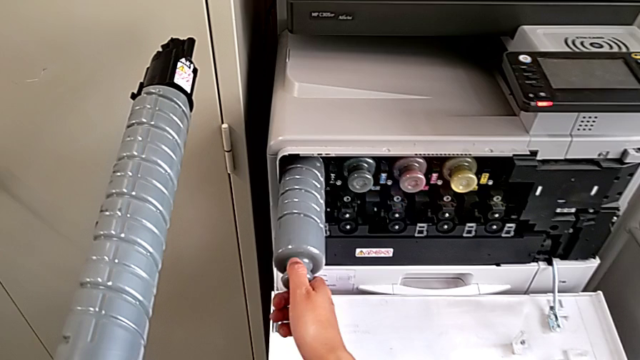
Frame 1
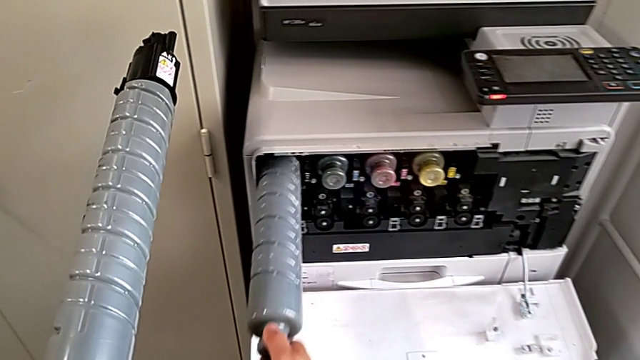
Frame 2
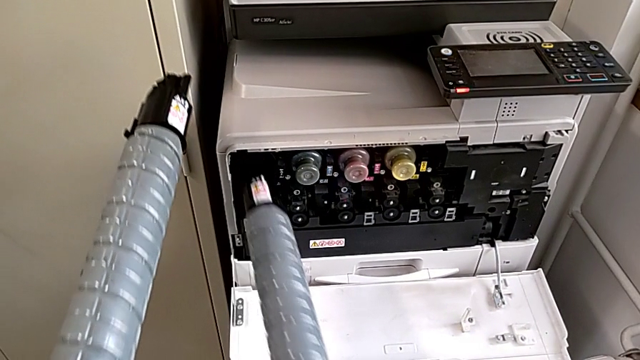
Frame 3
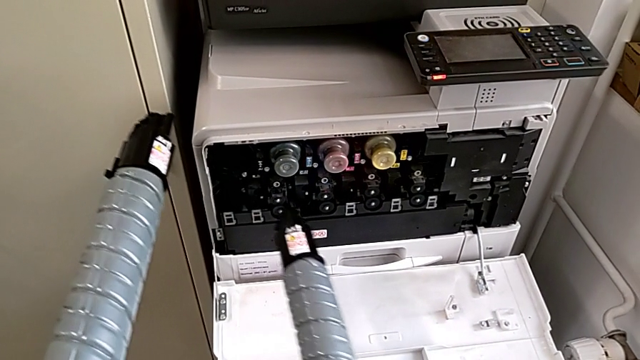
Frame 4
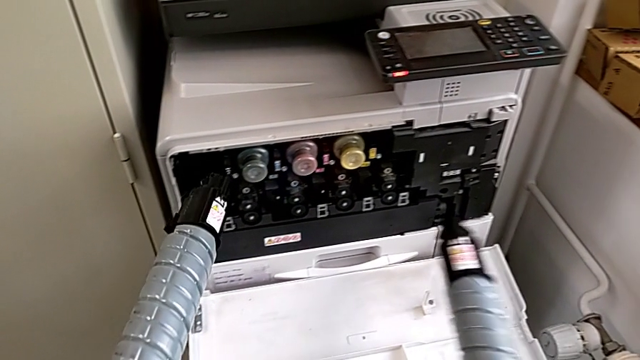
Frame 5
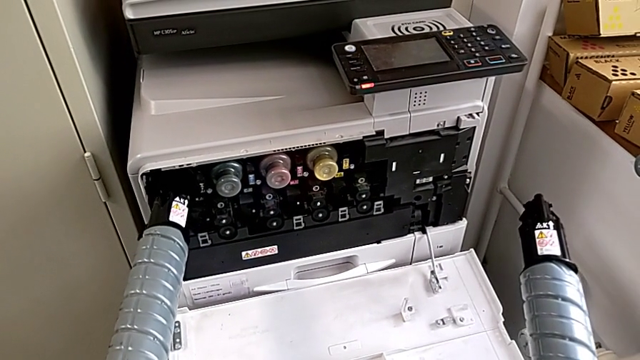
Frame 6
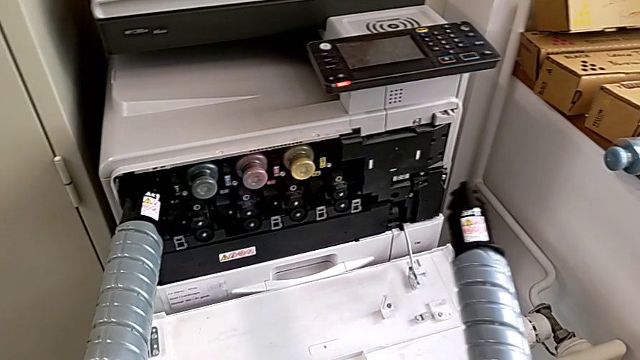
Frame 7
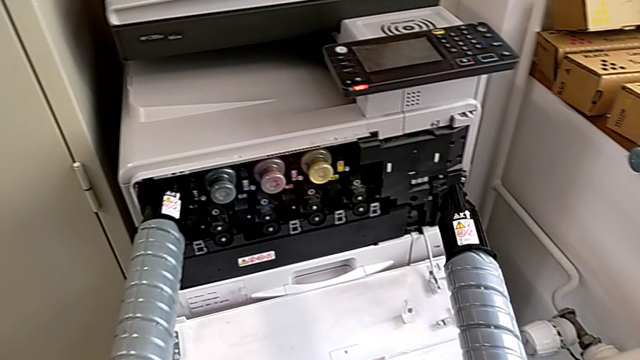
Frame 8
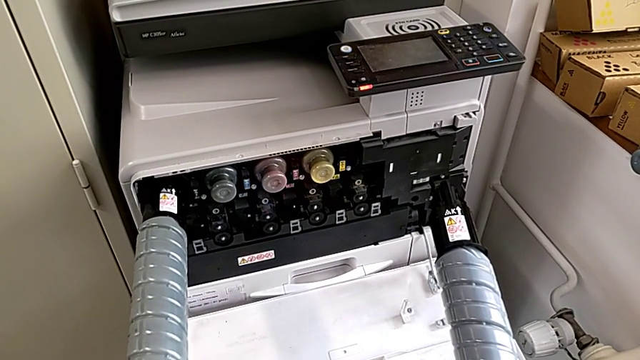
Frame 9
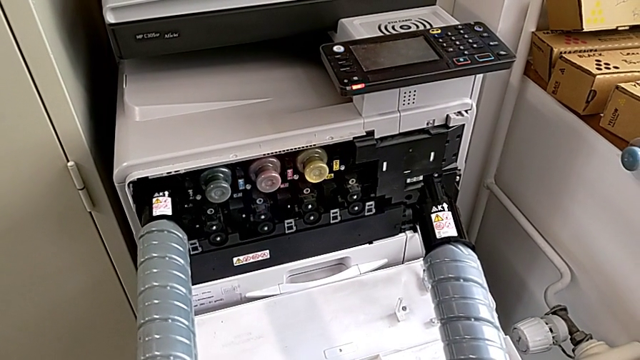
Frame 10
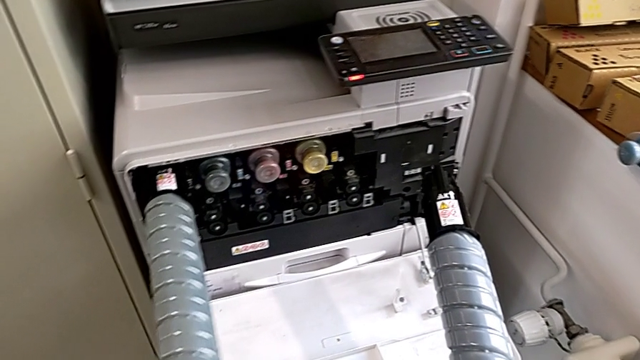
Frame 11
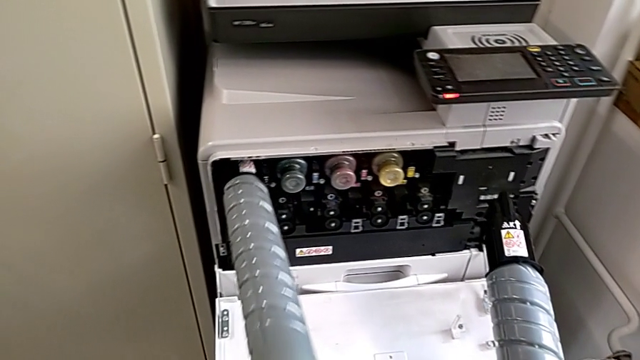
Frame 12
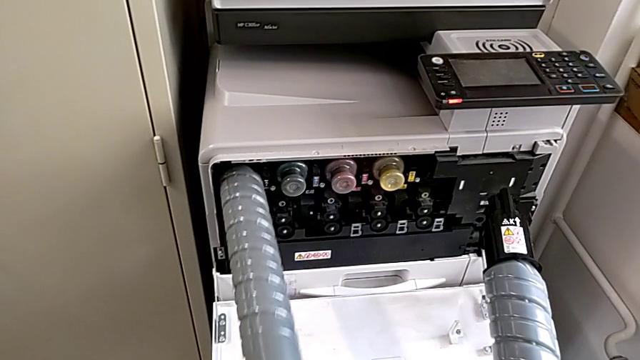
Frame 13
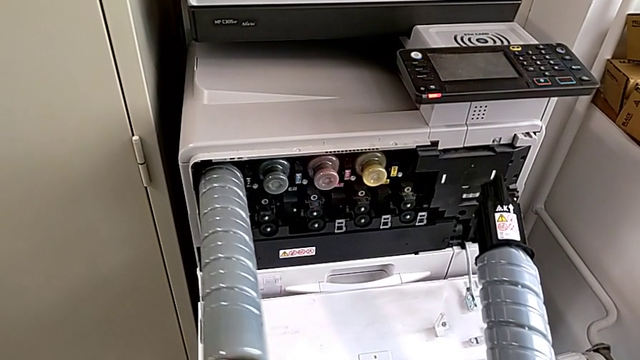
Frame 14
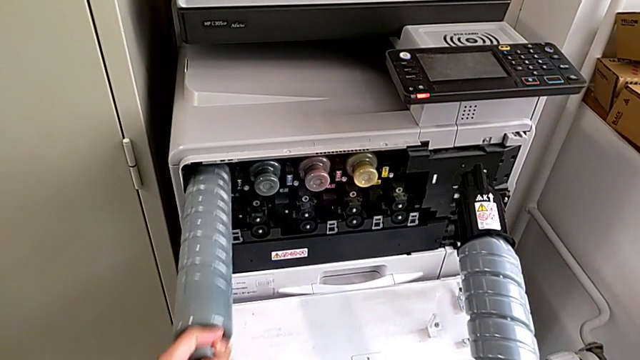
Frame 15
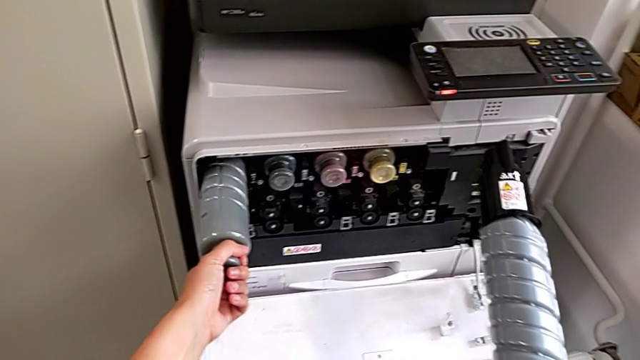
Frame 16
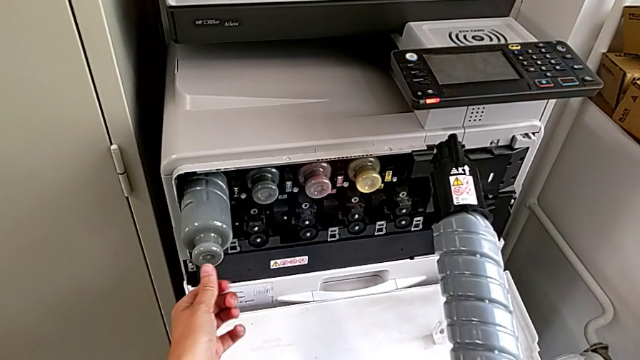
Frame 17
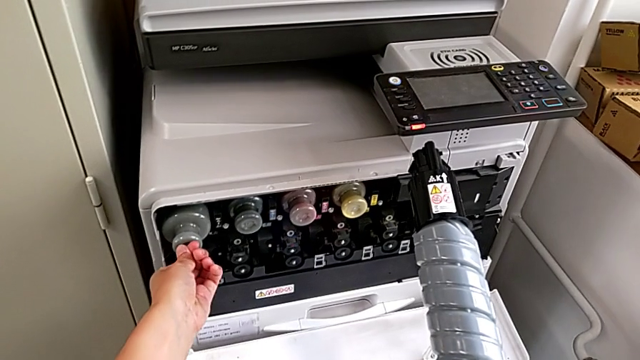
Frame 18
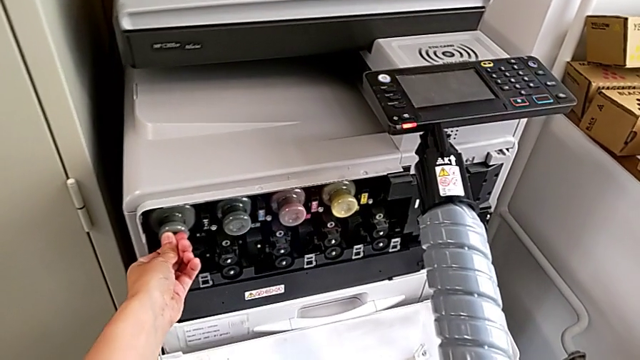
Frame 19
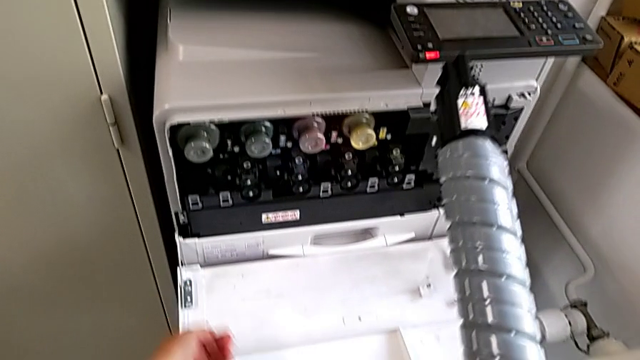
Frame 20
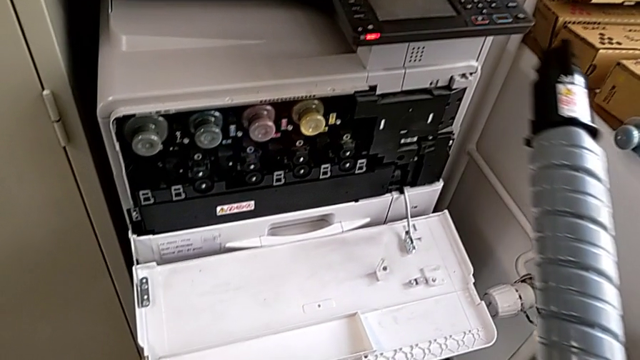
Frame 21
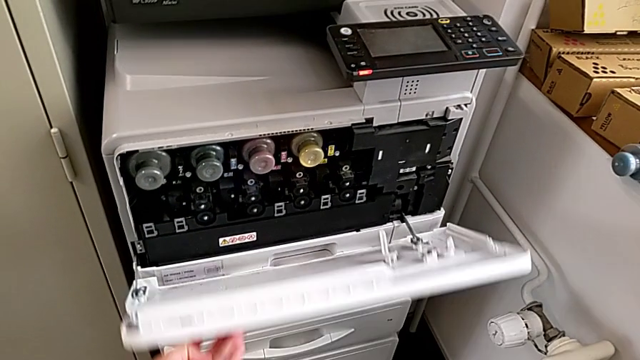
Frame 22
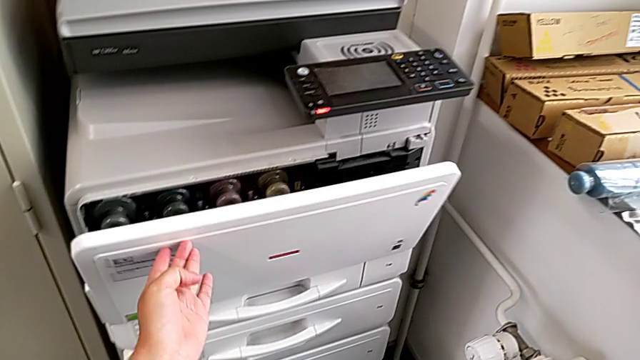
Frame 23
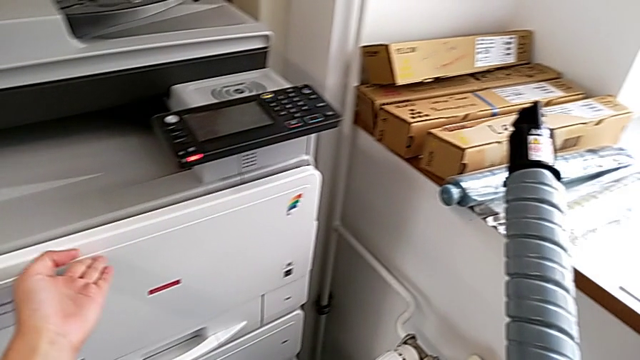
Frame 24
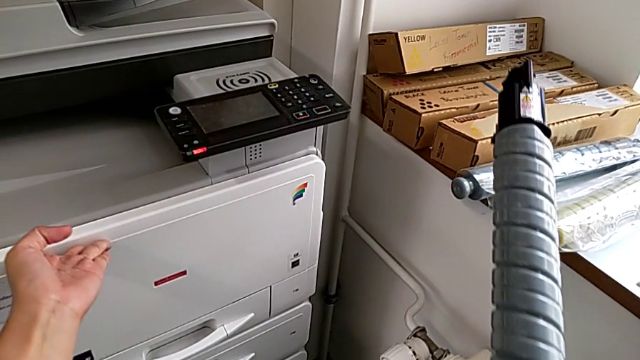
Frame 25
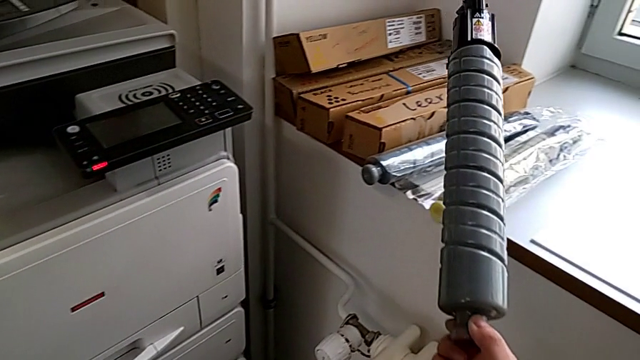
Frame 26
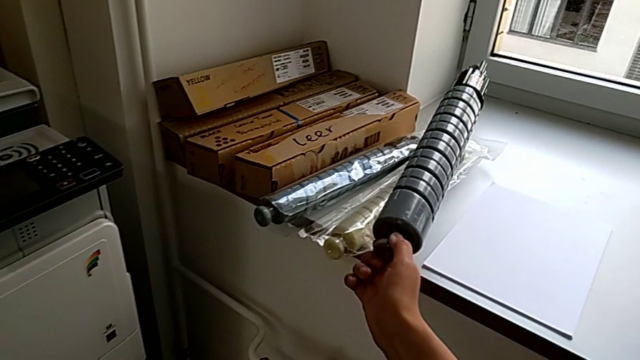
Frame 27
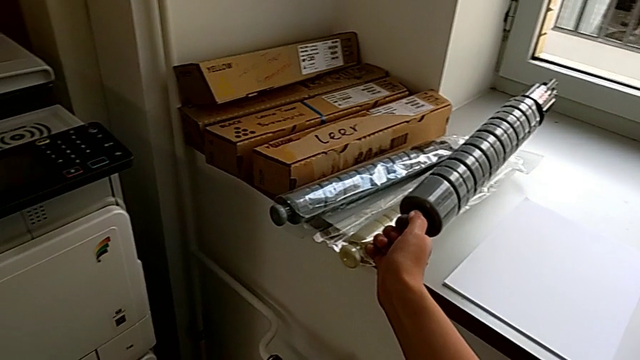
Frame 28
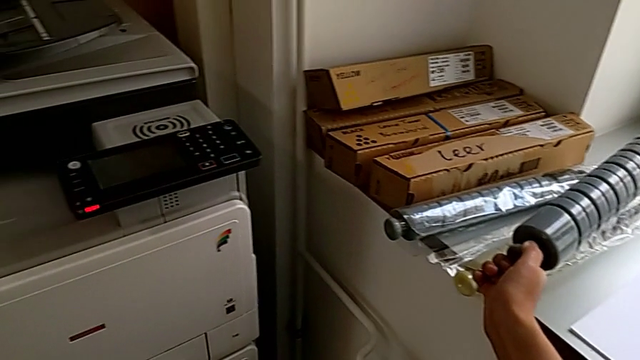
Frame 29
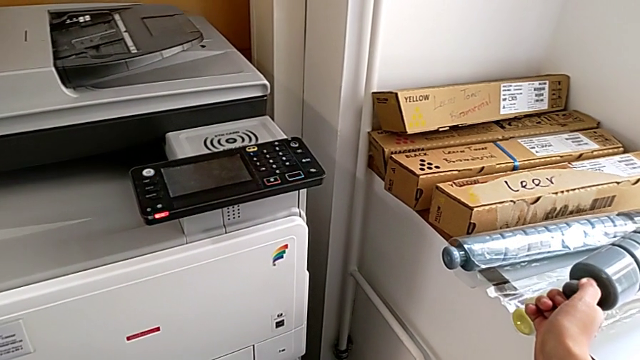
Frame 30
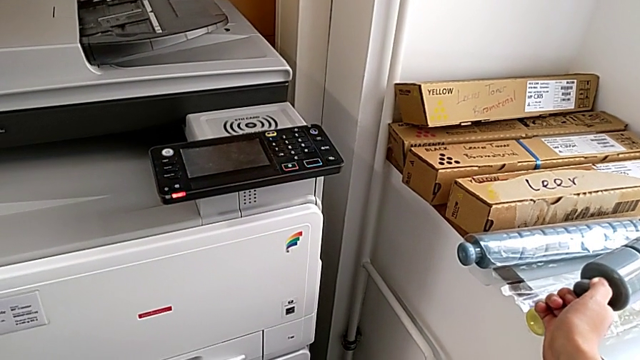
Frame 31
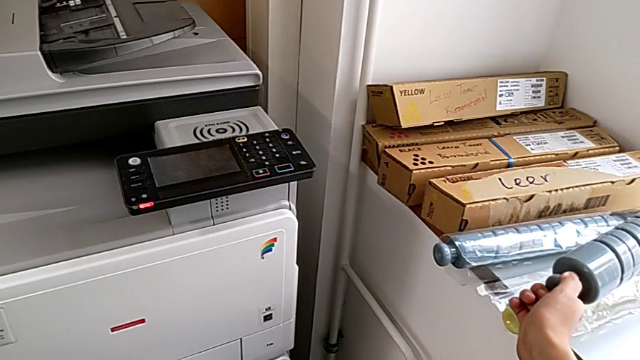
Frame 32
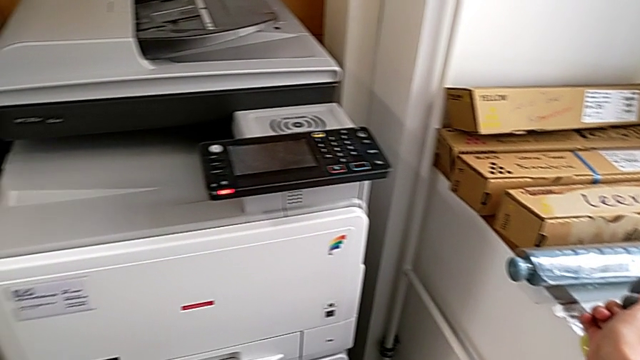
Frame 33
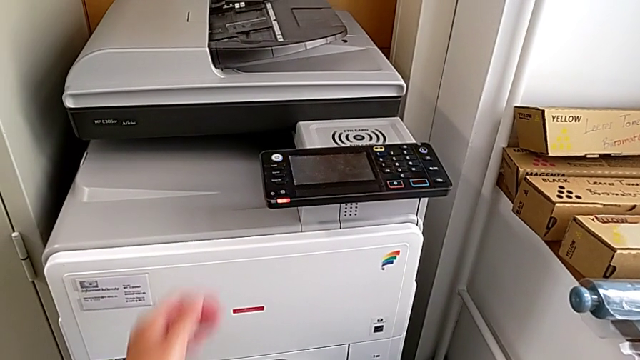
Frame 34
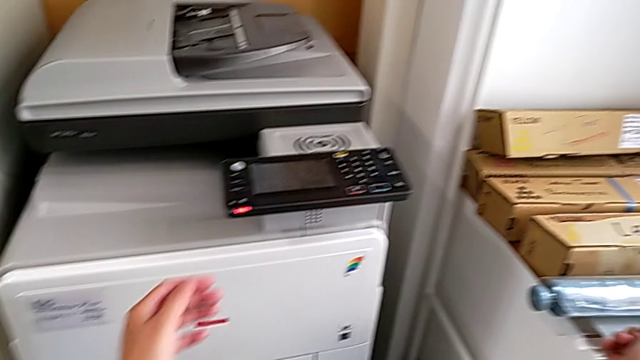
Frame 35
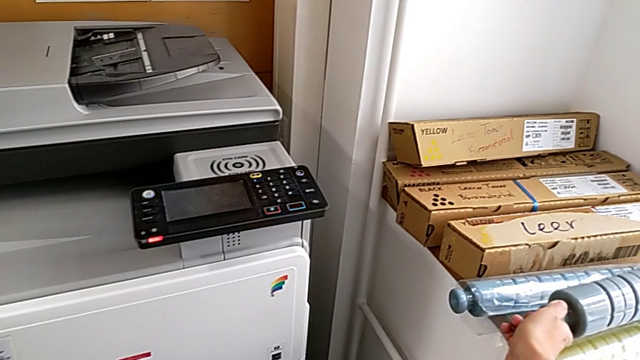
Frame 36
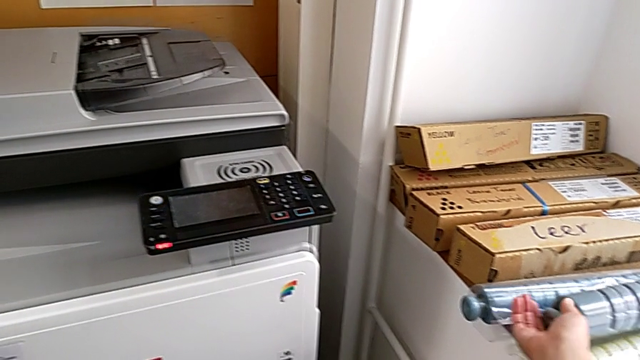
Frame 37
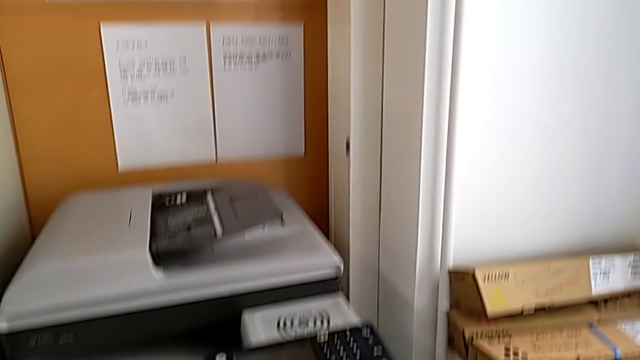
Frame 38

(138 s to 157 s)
The camera wearer is exchanging the black ink cartridge. They withdraw the old ink cartridge, insert the new ink cartridge, push it, close the cartridge gate, approach the old ink cartridge, hold it and place it.
